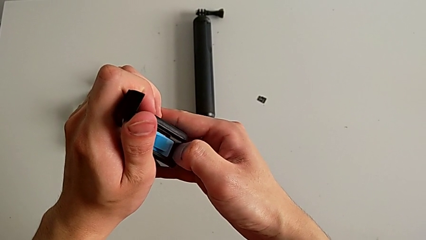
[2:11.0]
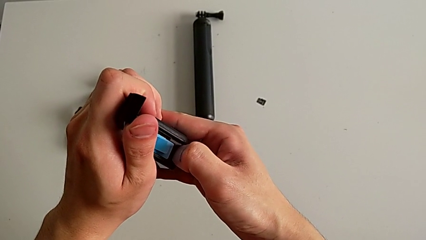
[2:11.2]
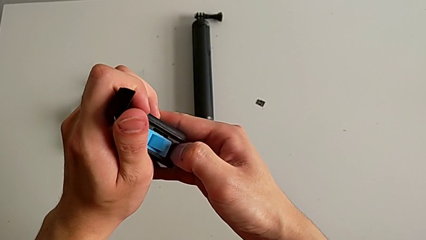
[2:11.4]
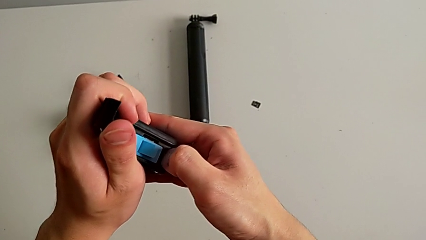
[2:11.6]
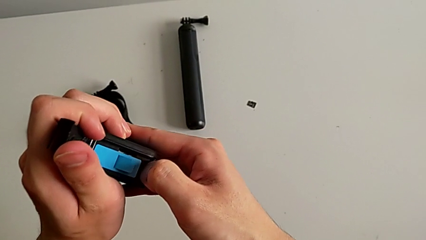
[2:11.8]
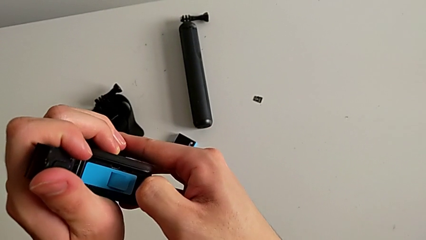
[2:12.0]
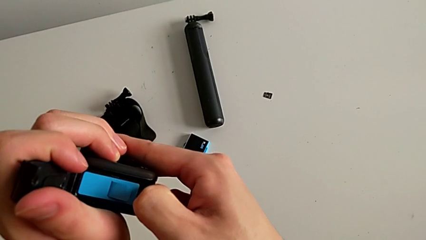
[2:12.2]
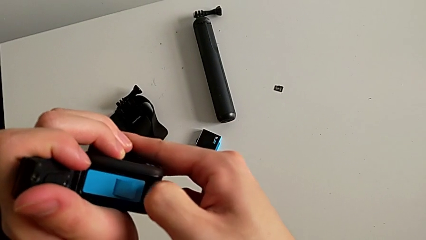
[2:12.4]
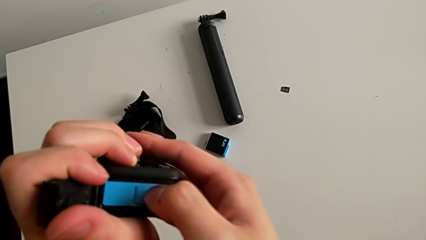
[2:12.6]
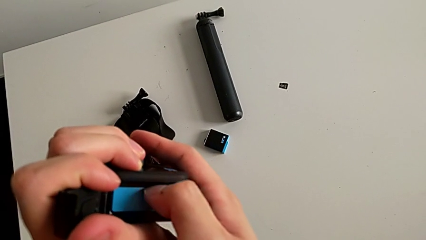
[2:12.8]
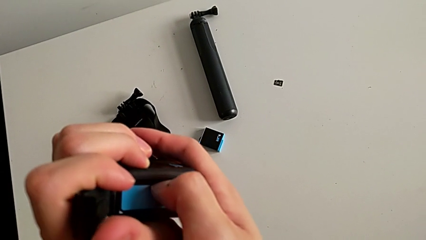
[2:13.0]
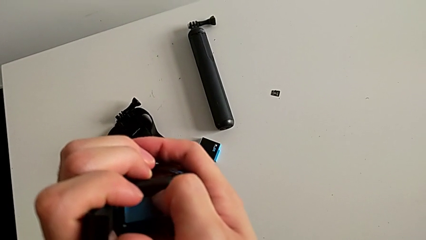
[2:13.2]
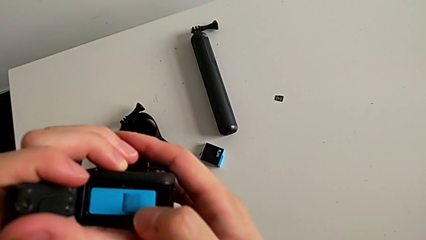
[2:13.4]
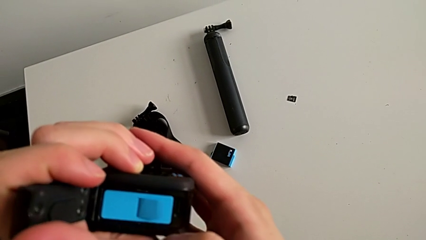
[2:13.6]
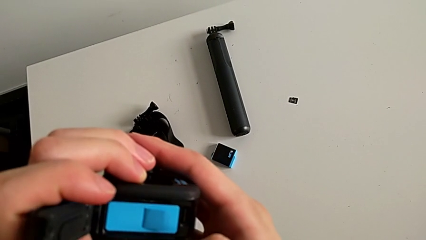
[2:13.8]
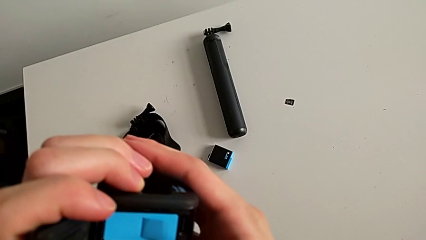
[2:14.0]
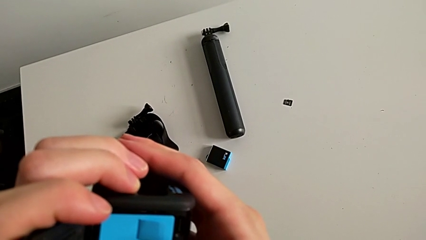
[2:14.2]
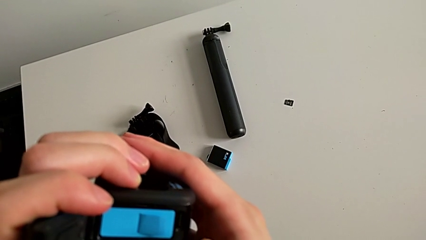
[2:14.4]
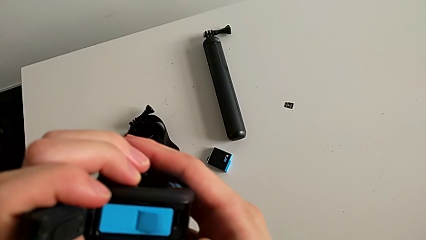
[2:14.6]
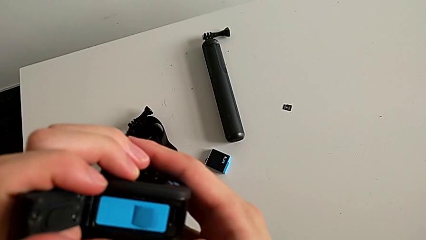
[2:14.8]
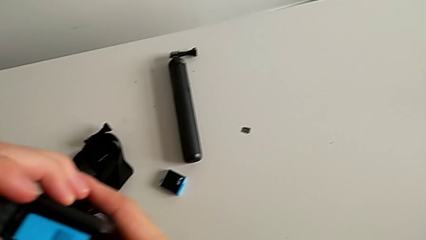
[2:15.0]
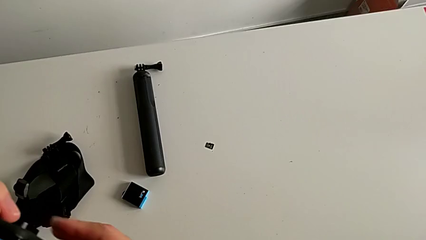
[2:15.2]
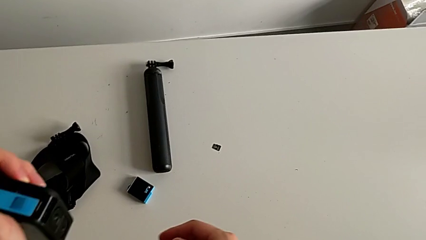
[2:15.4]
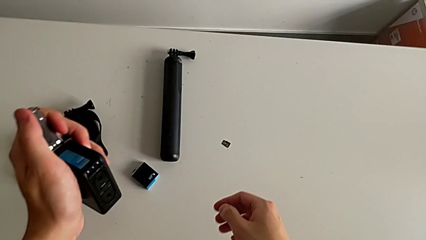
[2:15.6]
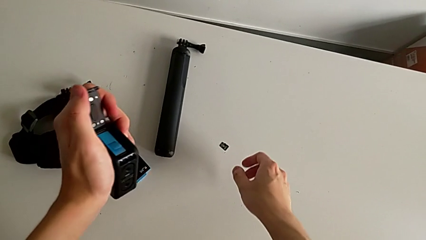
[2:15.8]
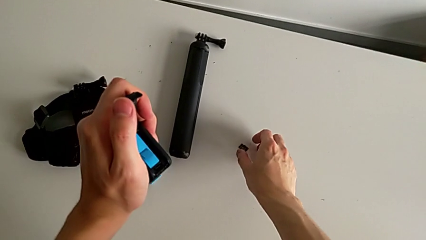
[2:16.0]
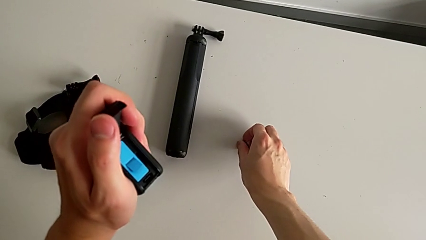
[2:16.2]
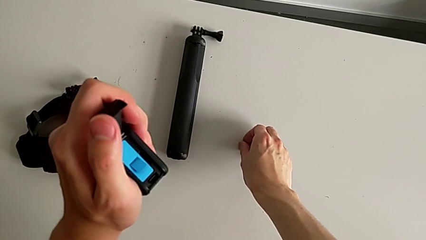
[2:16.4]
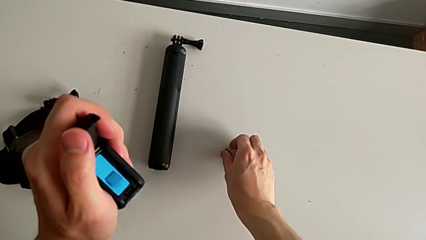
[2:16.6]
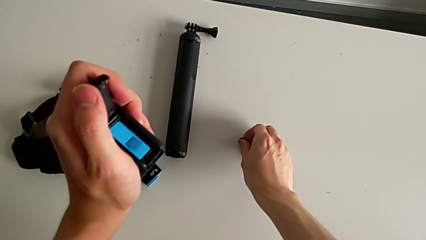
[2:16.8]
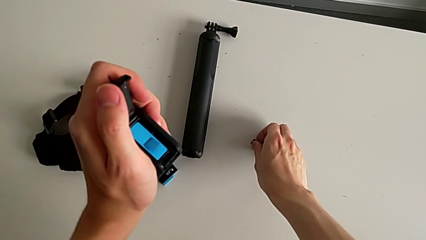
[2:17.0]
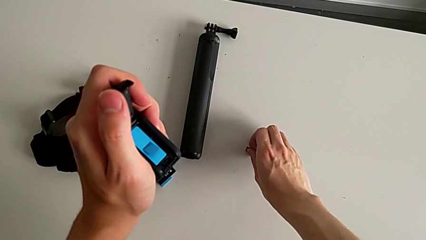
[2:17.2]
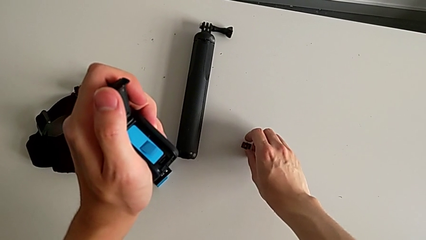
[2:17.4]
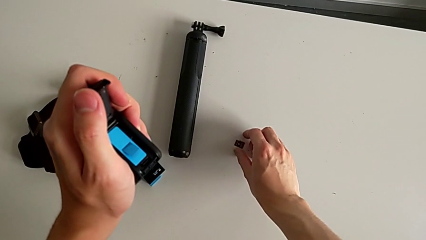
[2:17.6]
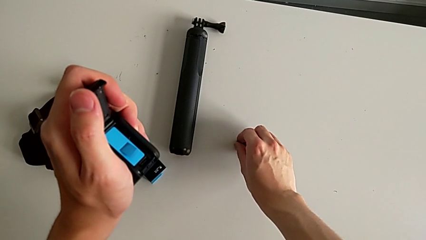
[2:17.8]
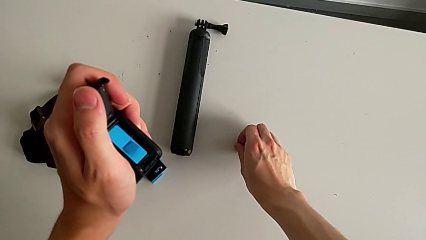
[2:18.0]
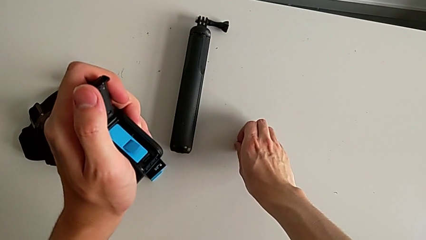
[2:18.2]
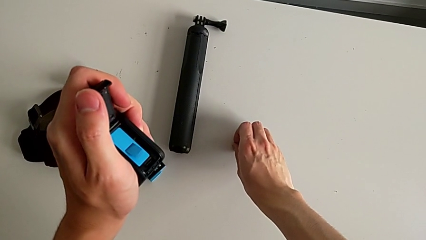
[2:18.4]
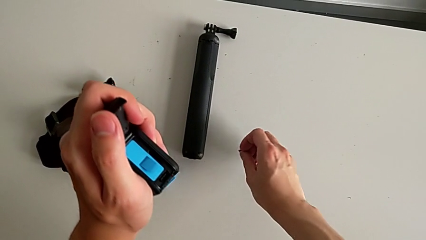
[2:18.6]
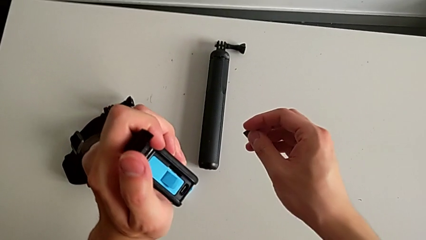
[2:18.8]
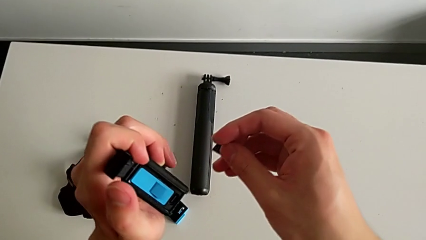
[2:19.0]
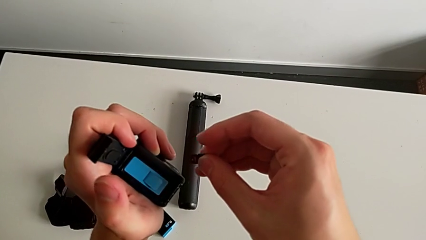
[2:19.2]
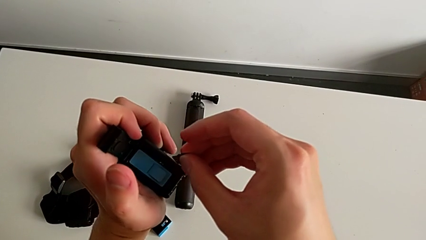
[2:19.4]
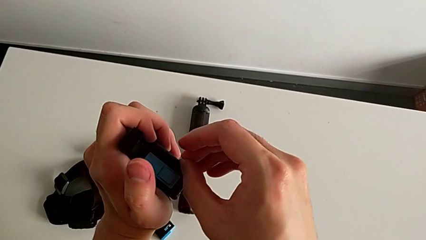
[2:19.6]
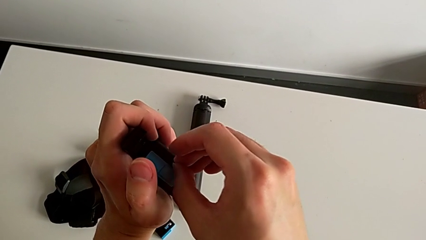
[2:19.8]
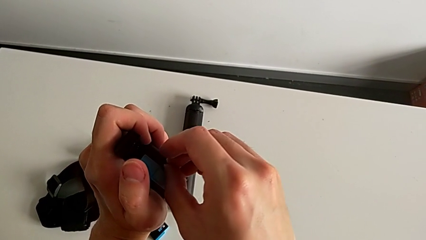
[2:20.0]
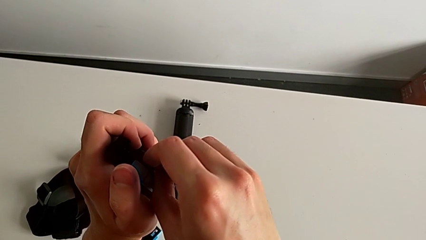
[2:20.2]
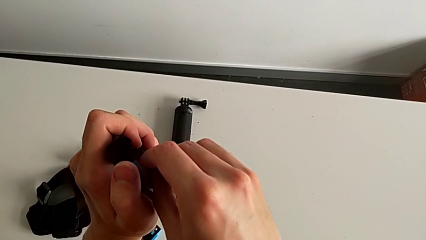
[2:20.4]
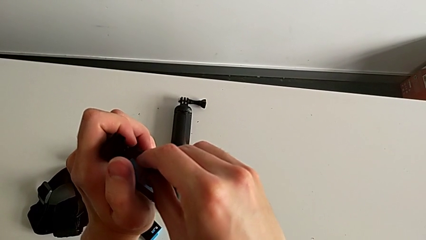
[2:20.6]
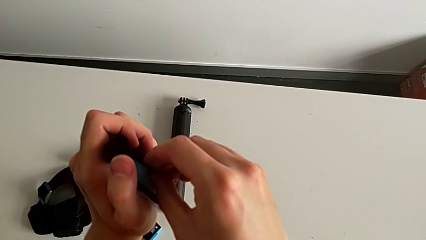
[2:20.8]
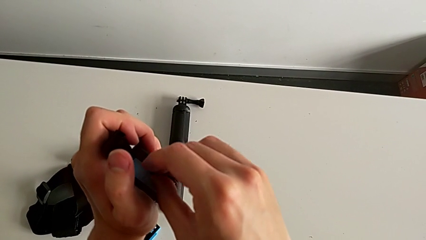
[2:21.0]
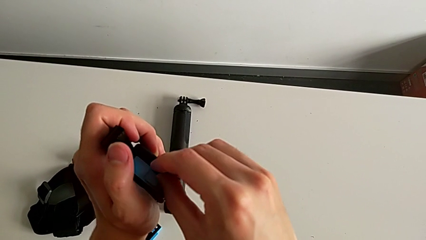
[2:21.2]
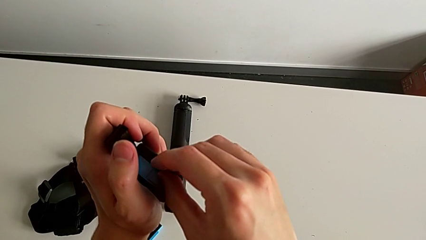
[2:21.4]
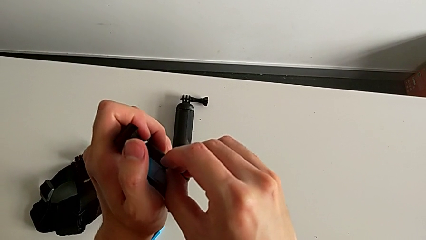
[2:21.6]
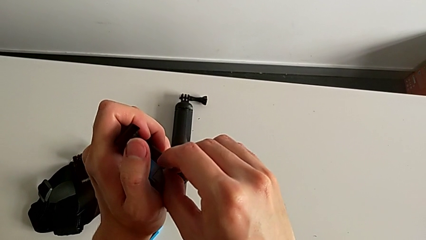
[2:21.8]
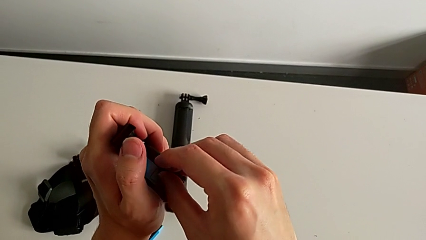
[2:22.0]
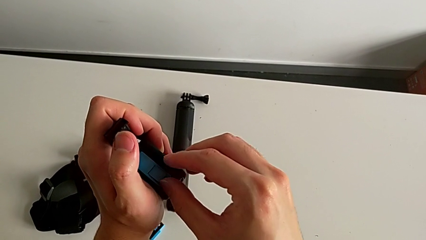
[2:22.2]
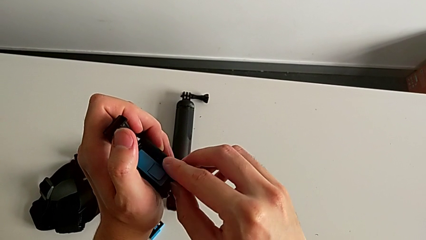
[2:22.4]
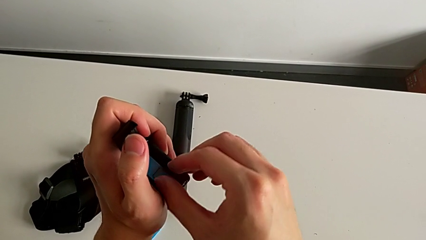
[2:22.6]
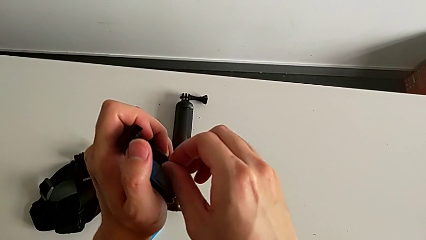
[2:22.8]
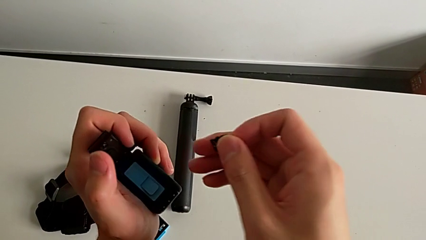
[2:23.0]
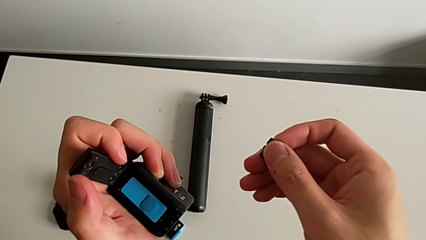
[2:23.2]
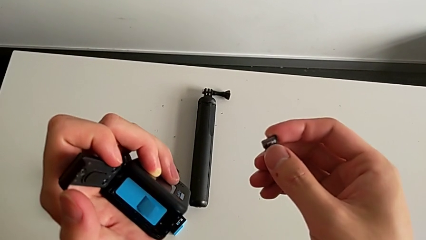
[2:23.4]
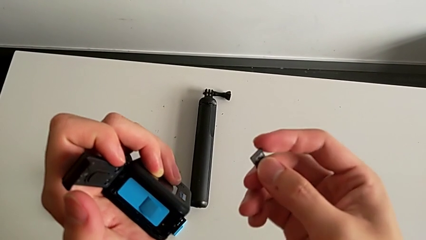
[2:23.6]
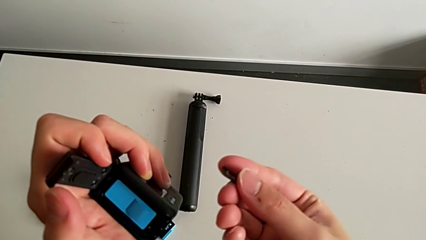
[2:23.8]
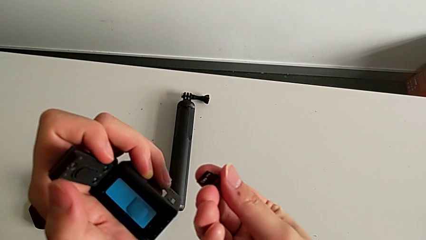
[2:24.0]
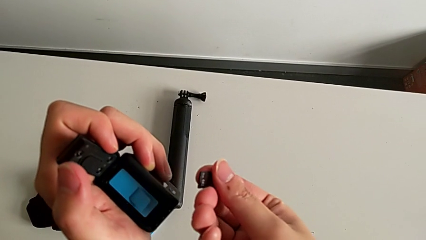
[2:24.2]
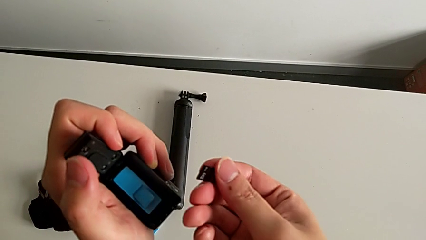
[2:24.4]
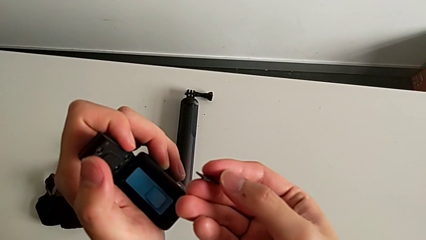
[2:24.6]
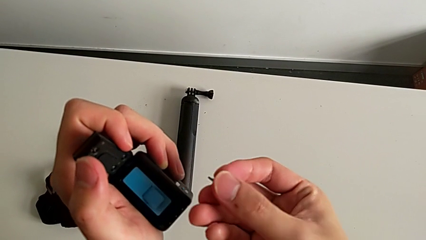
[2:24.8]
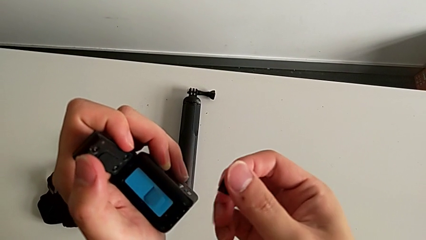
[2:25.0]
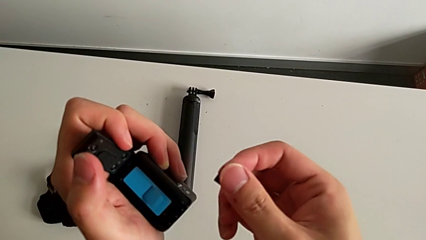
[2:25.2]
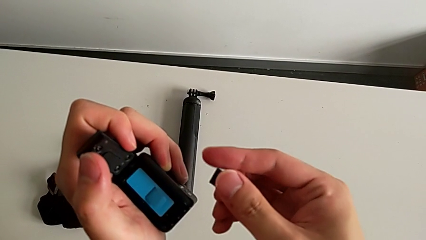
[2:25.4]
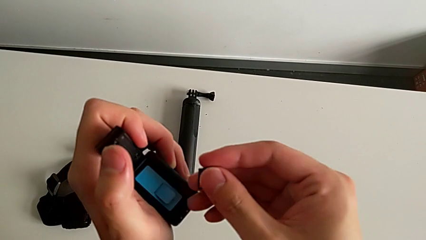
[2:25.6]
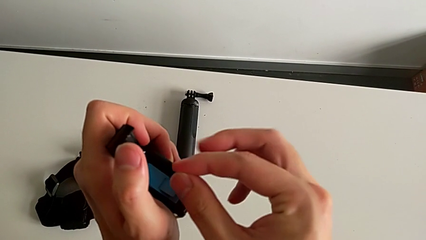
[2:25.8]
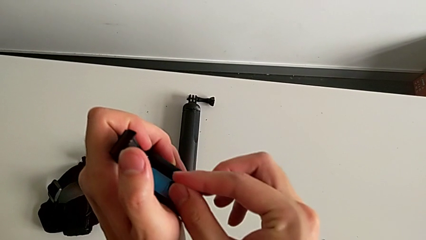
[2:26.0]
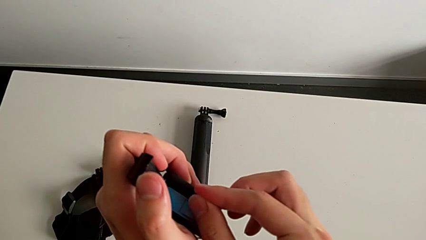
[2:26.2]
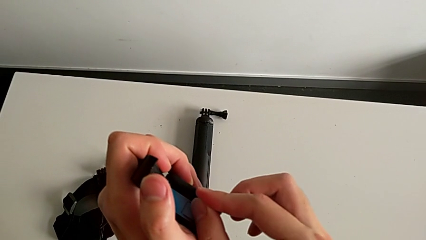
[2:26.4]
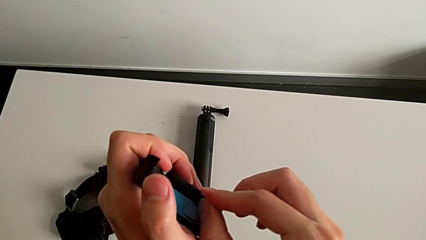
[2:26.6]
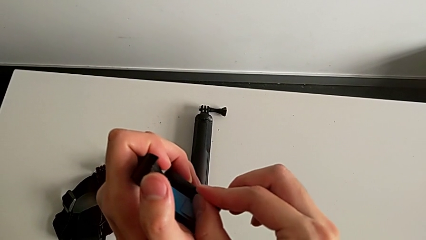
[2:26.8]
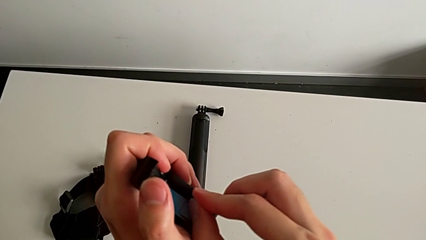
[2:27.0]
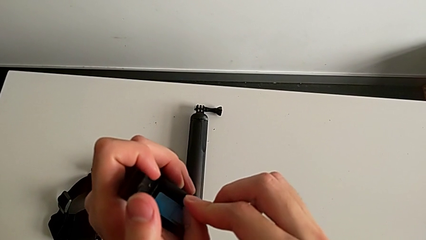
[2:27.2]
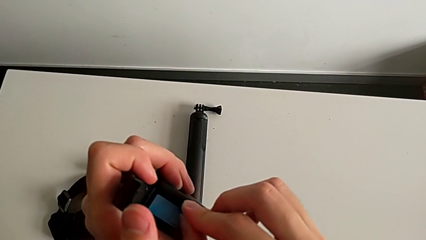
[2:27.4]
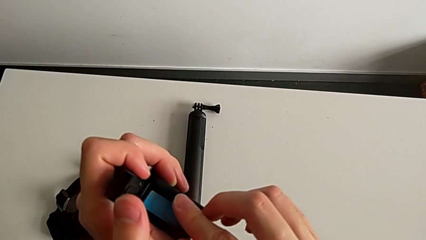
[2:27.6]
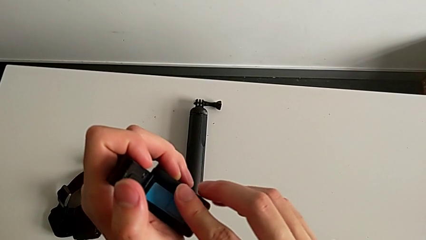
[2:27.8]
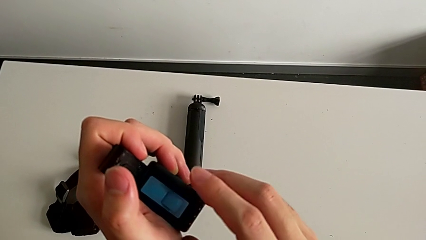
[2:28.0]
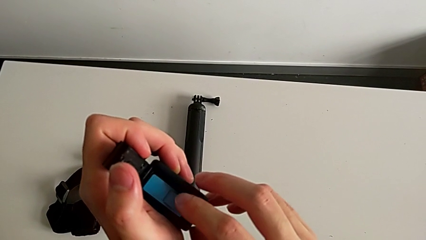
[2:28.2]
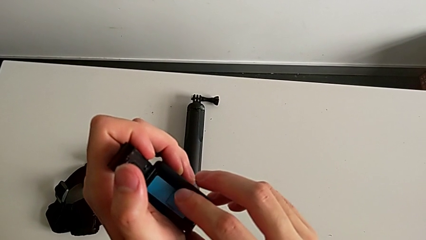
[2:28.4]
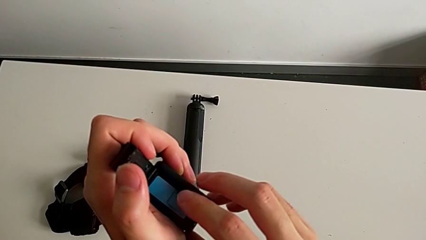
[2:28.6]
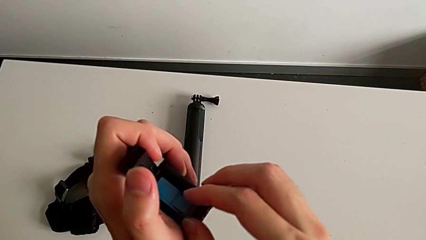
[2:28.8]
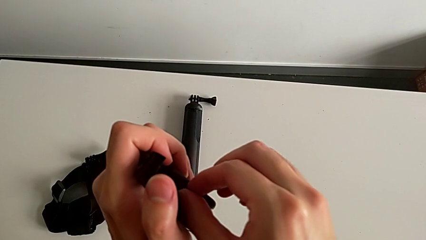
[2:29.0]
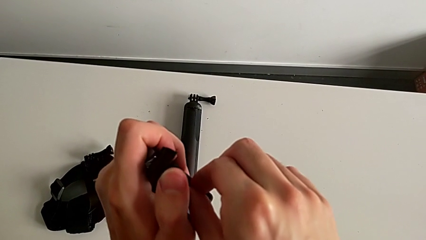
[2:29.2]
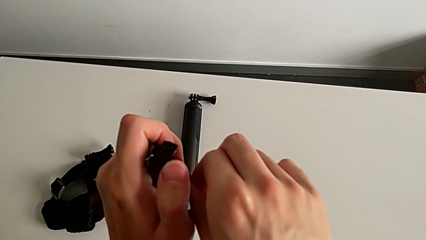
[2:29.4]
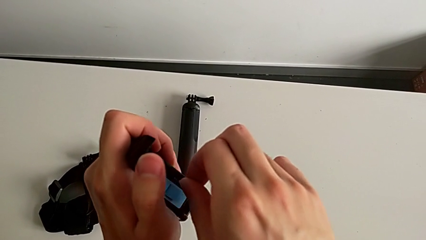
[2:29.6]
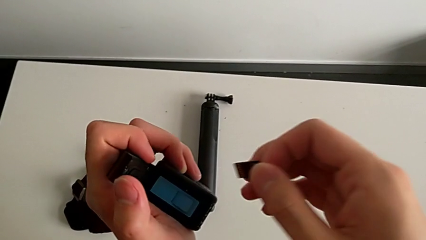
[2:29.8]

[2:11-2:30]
The camera wearer is changing the micro SD card in the GoPro. They keep wrongly pressing the SD card, grab it and insert it.
